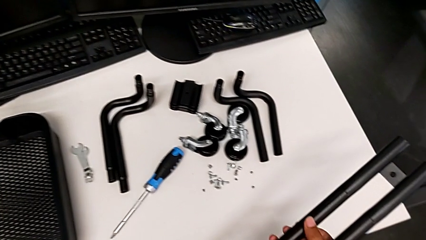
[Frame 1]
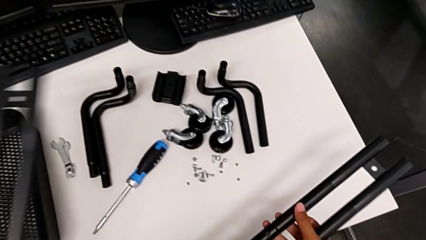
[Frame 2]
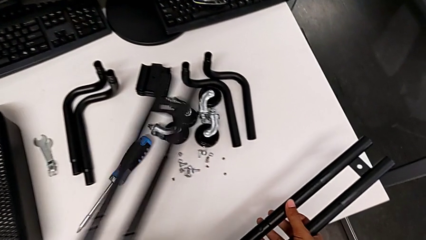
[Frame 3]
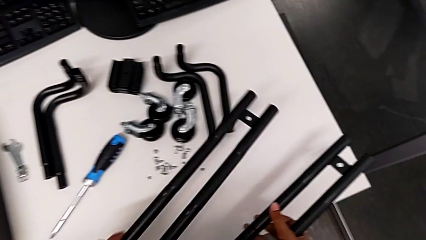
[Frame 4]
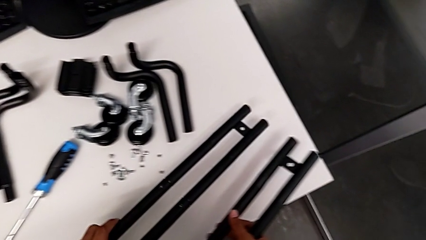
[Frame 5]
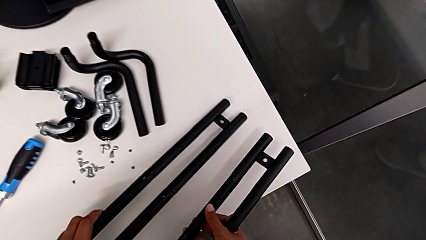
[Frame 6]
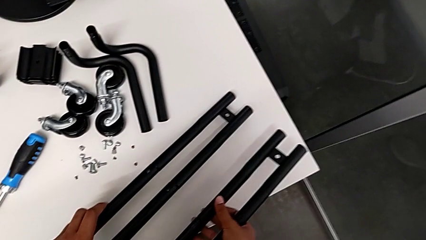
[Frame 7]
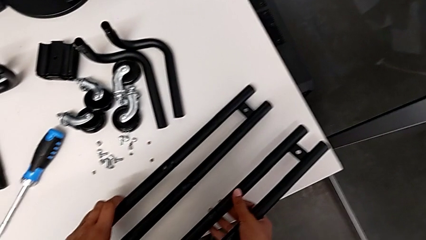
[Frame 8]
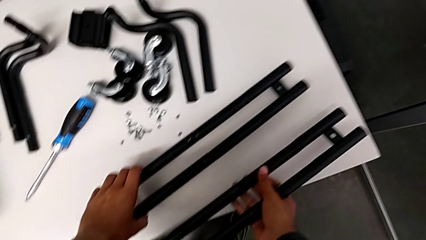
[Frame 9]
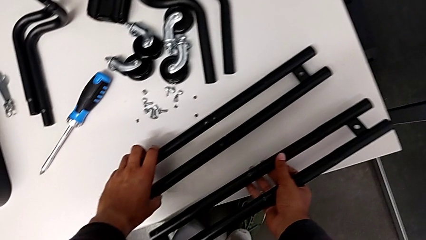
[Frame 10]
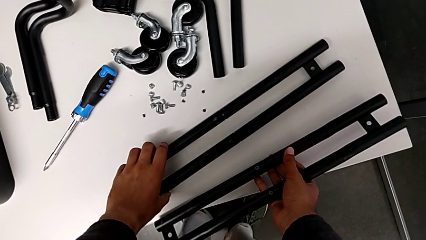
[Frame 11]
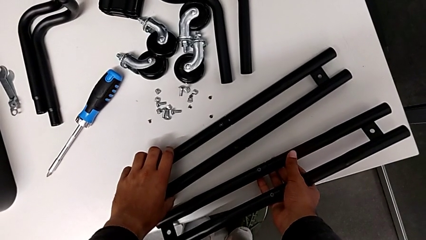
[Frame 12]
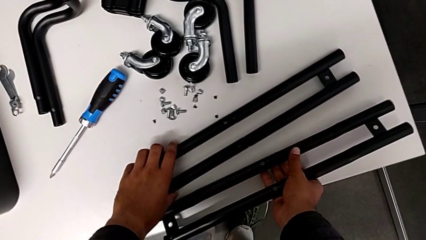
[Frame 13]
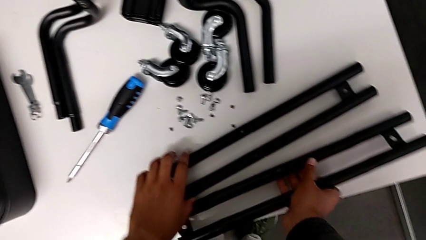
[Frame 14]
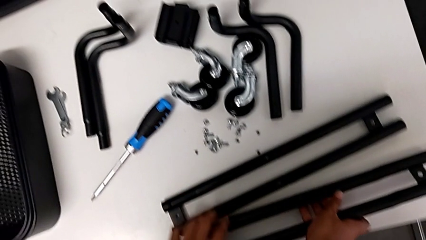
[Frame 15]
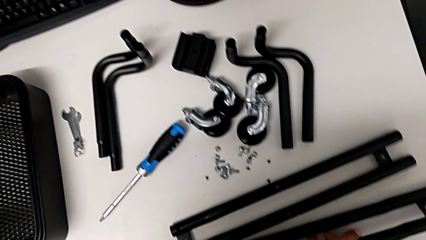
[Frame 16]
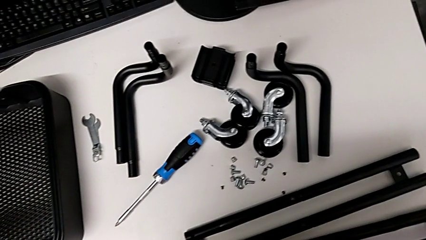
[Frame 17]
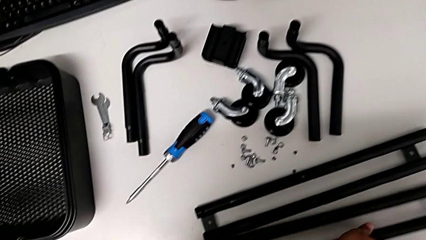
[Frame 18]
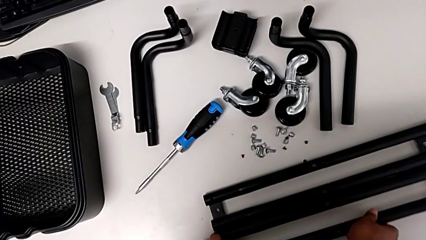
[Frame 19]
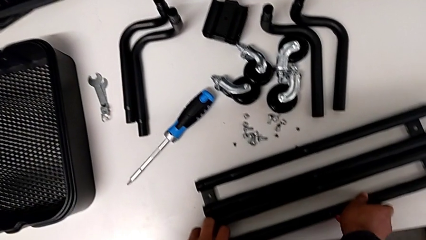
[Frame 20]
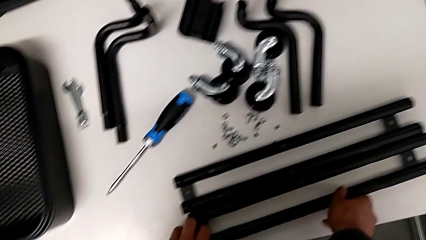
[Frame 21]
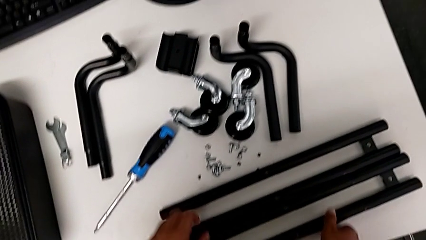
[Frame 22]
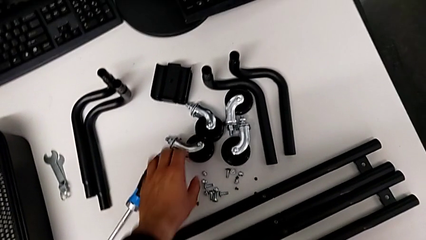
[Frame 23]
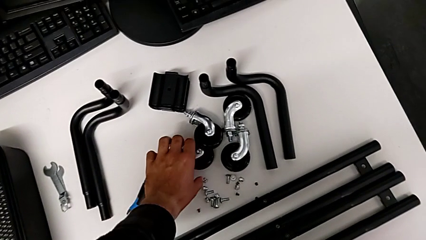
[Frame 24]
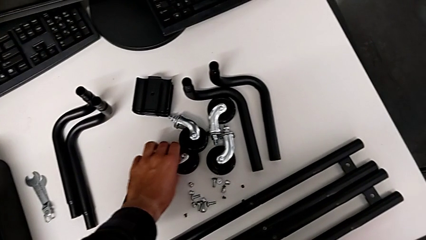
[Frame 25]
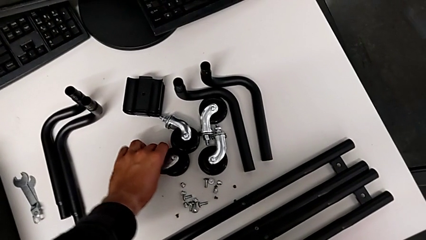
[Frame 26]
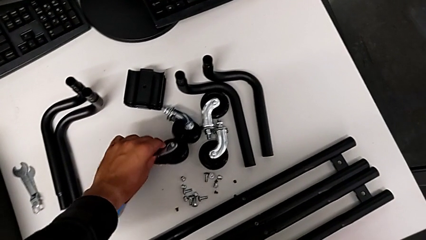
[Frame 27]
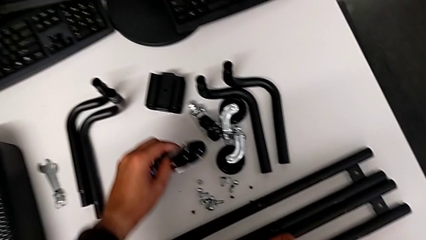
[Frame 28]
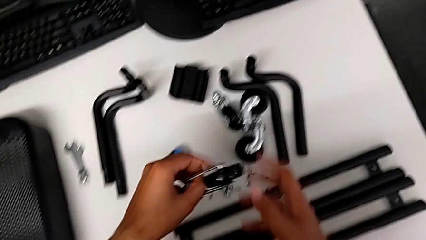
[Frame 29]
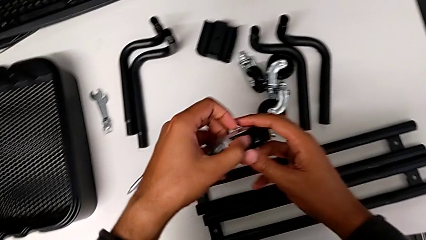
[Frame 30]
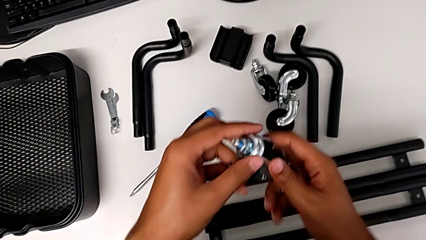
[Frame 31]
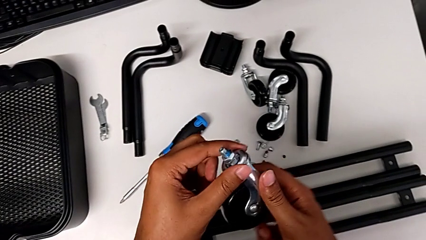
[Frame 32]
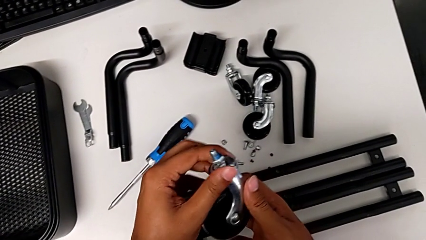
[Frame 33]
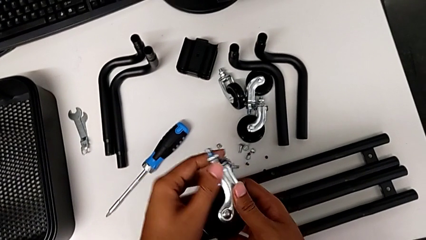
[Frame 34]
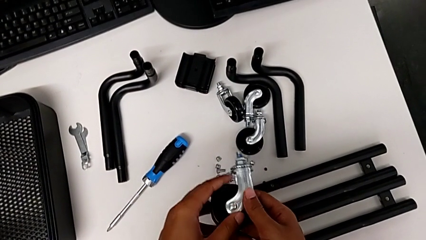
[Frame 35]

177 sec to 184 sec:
The camera wearer is aligning screws in the second side bar. They place the leg and grab the wheel.

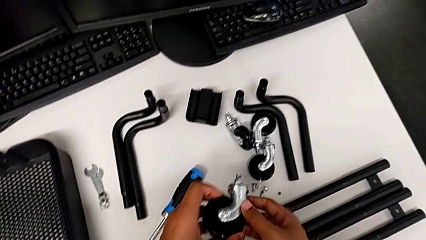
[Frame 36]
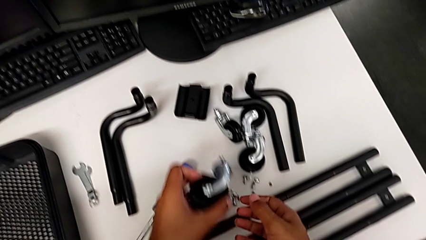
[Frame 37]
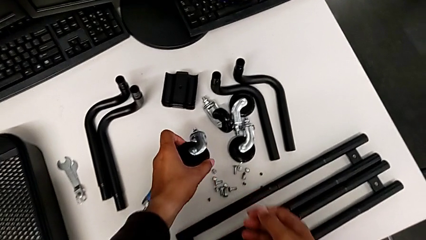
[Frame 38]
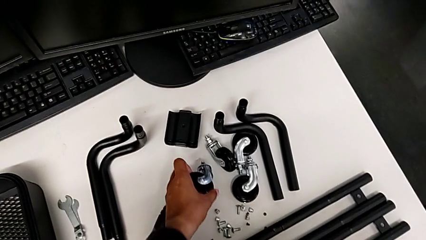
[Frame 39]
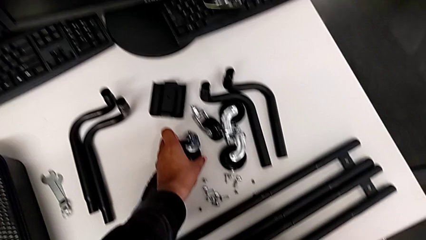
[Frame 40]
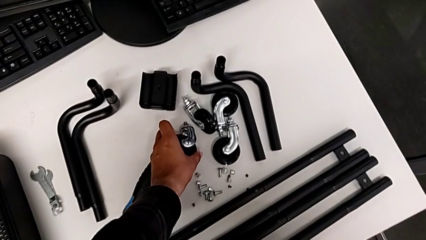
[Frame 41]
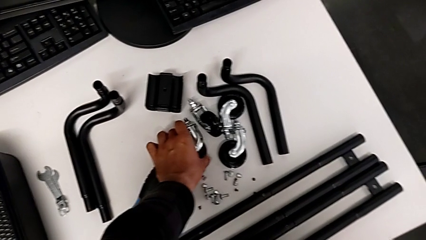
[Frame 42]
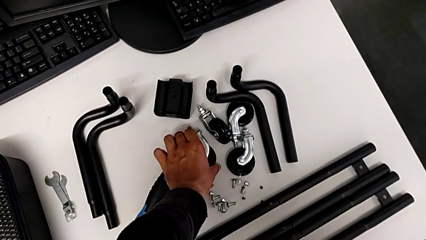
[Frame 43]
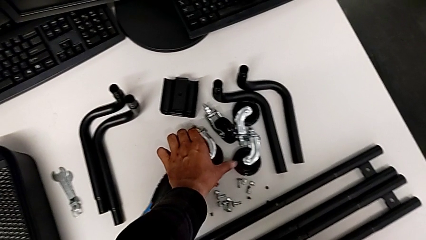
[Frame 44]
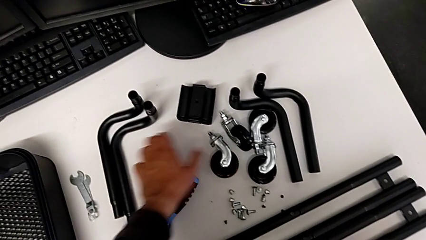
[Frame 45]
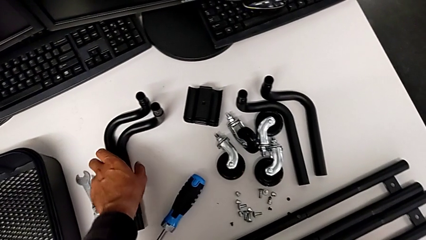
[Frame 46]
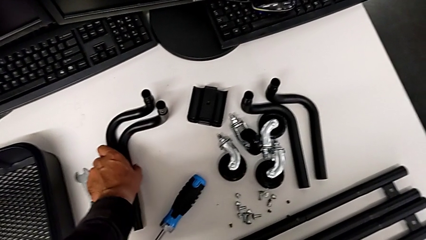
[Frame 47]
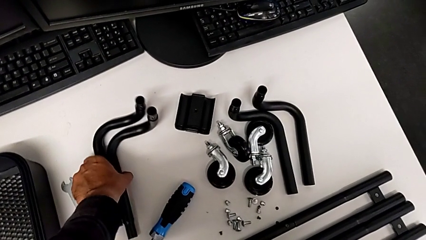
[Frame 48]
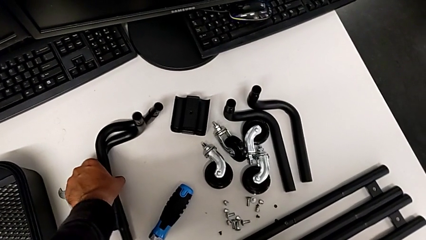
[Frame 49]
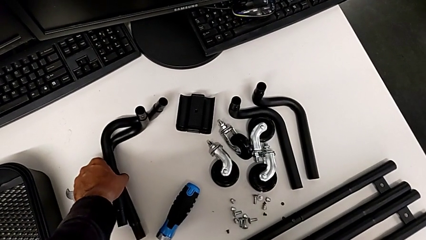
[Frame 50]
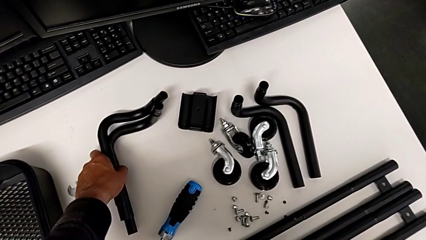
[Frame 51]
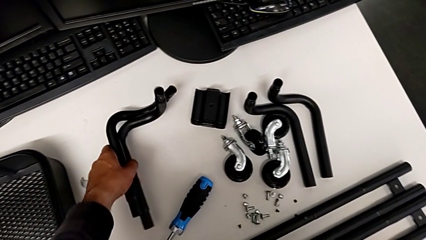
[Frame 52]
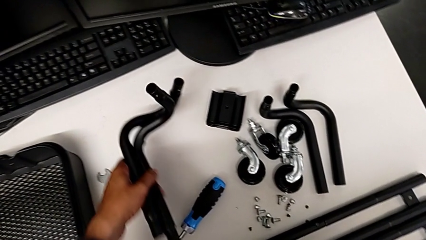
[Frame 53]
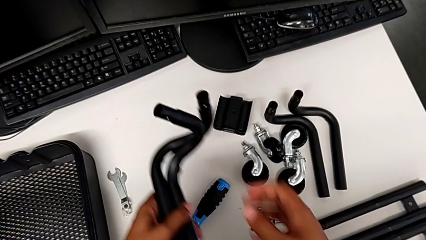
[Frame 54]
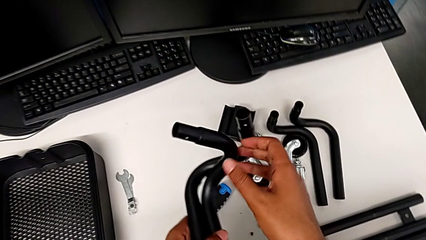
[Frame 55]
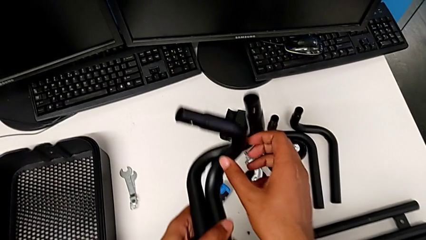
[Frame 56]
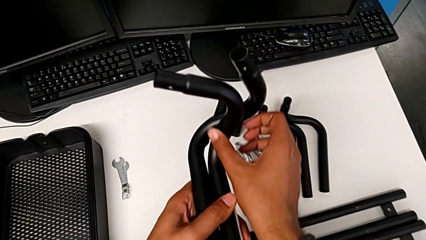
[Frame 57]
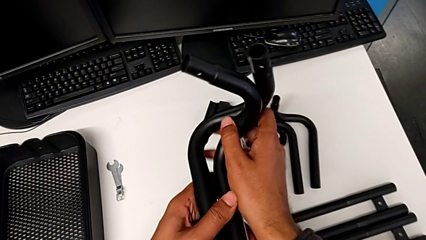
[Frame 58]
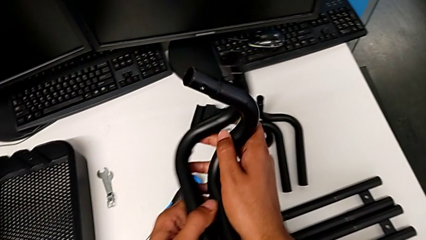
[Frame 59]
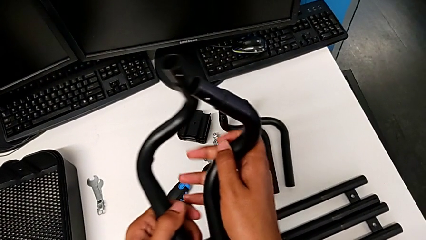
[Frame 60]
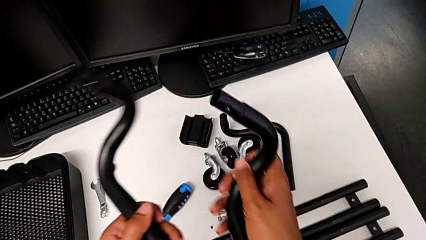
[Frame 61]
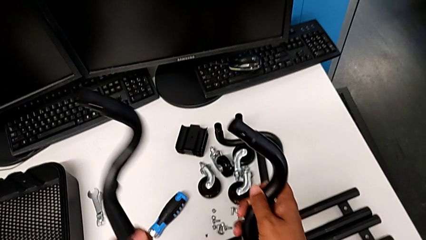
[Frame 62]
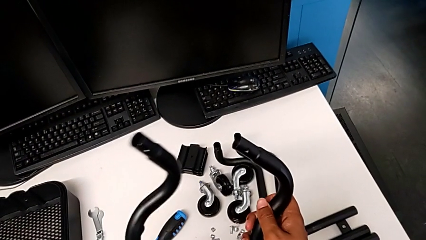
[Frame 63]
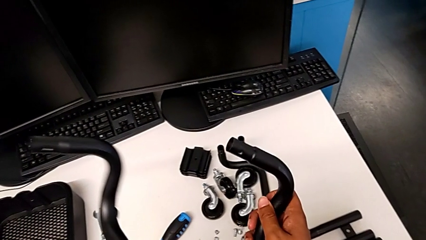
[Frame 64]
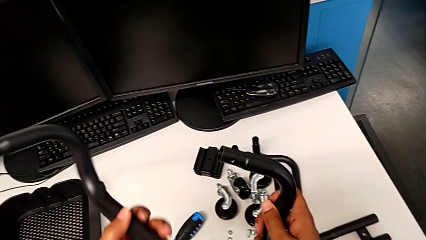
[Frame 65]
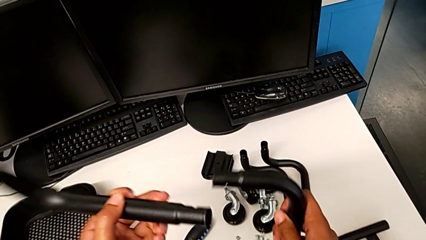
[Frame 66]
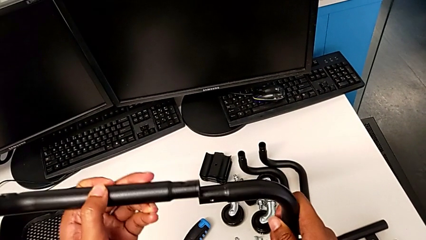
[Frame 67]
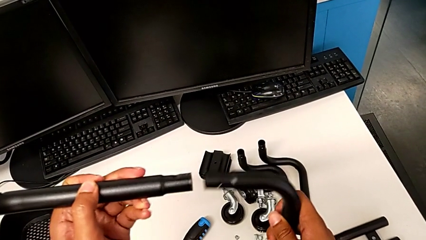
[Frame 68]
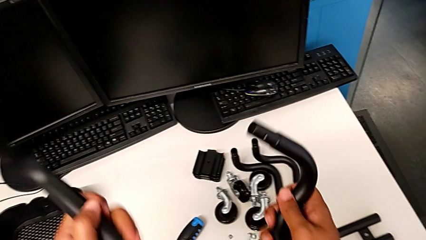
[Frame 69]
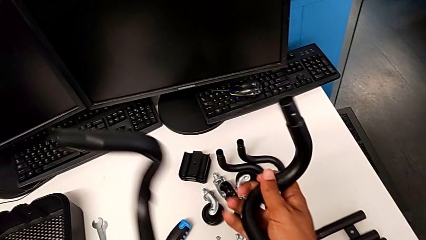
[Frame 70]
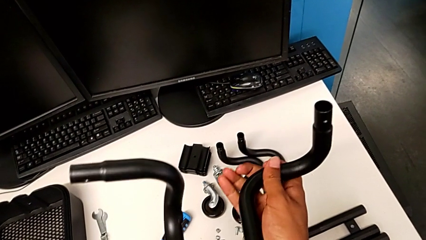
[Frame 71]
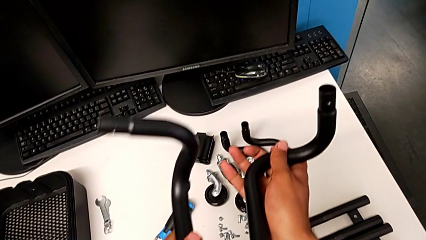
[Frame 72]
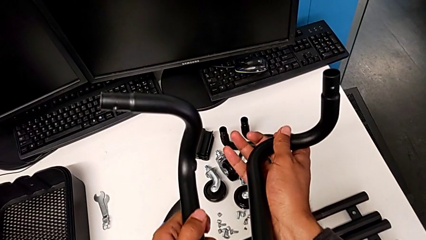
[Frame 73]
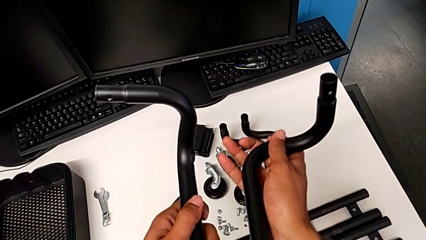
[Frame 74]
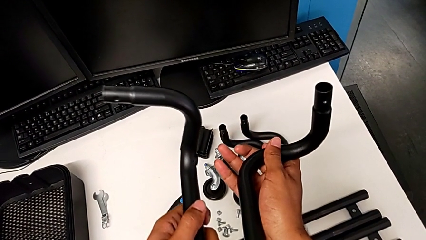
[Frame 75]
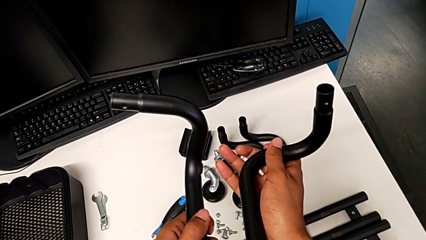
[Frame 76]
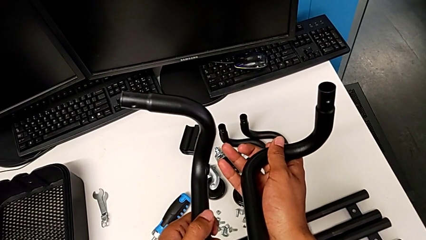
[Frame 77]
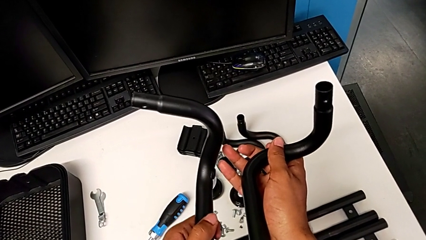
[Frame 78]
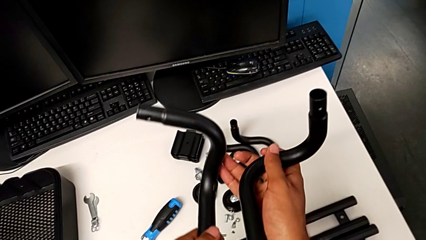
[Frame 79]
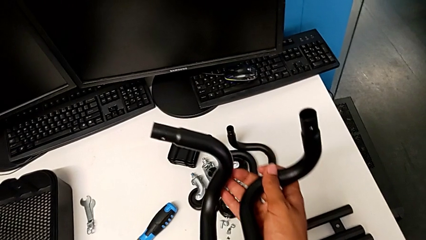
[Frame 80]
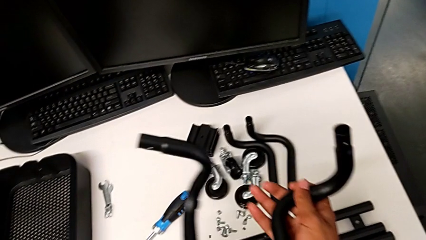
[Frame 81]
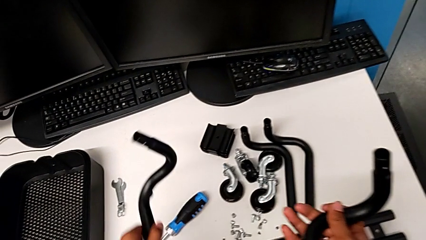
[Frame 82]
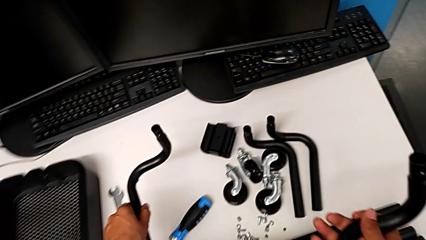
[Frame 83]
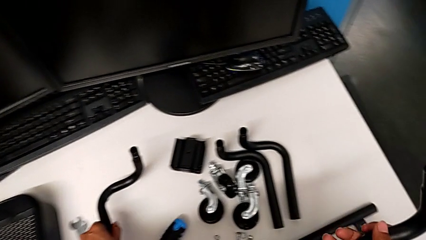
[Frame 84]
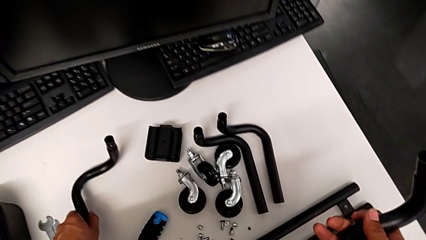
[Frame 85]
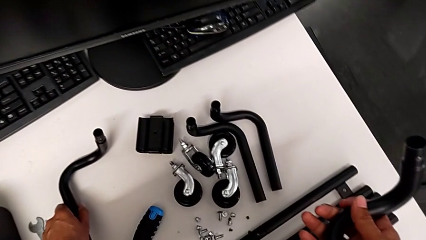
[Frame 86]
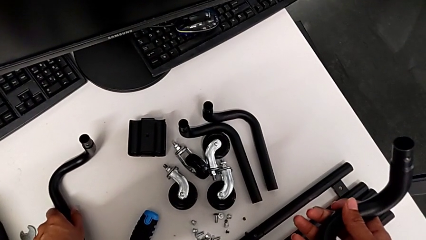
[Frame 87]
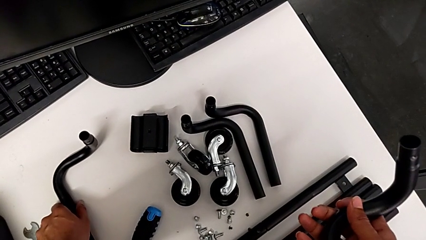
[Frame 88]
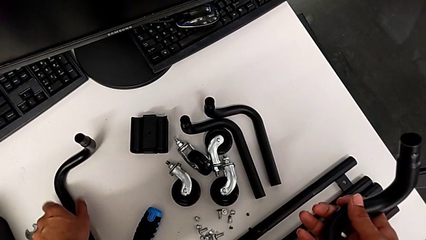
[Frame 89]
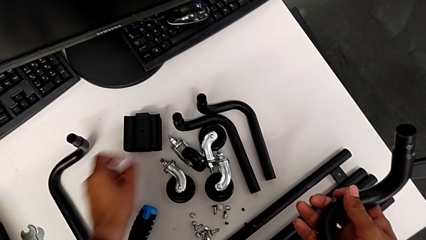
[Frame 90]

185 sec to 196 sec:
The camera wearer is assembling the base frame. They place the wheel, grab the frame and inspect it.
